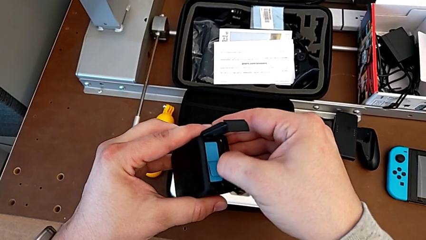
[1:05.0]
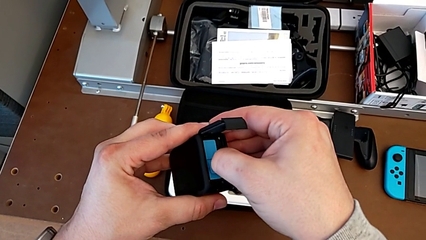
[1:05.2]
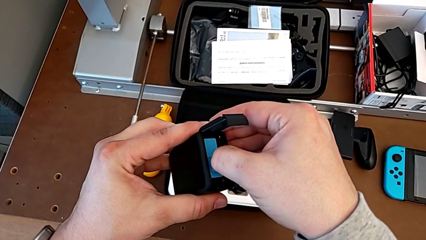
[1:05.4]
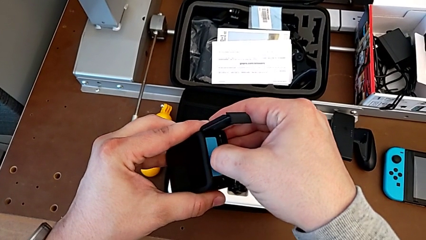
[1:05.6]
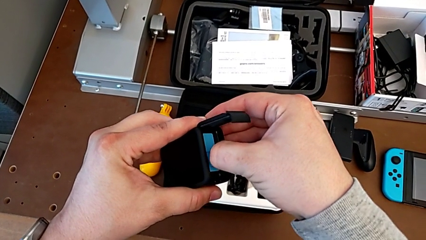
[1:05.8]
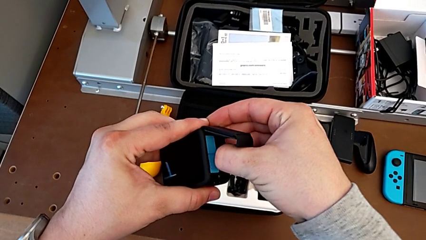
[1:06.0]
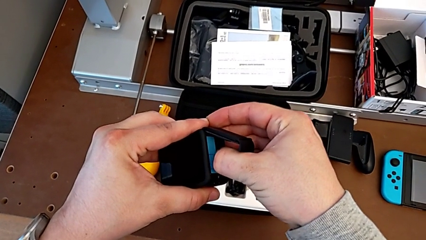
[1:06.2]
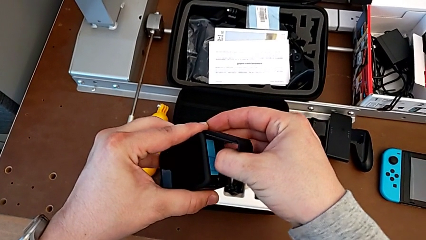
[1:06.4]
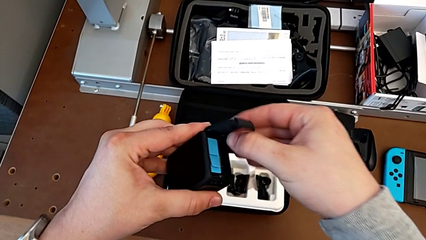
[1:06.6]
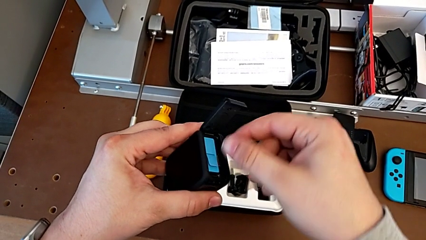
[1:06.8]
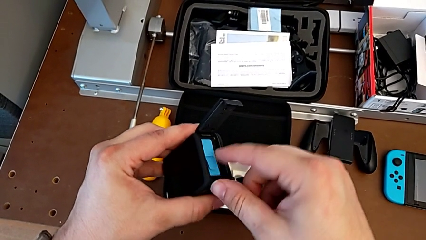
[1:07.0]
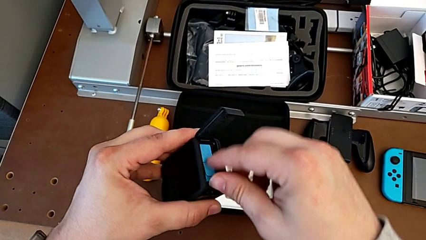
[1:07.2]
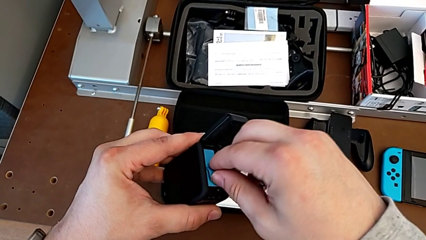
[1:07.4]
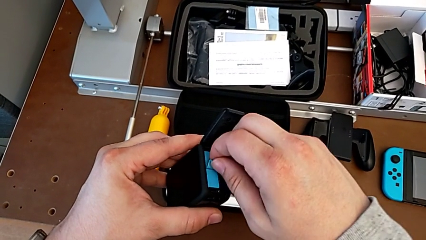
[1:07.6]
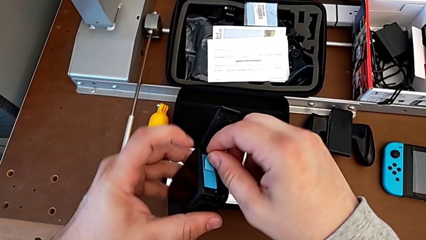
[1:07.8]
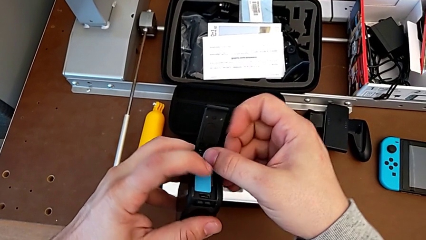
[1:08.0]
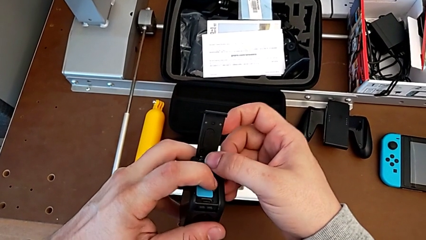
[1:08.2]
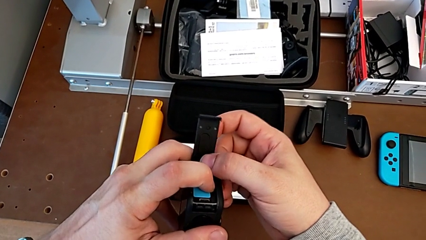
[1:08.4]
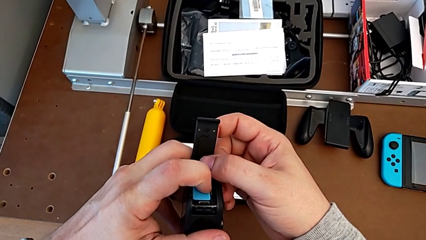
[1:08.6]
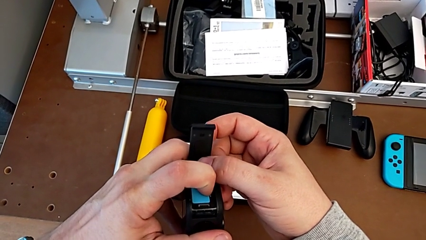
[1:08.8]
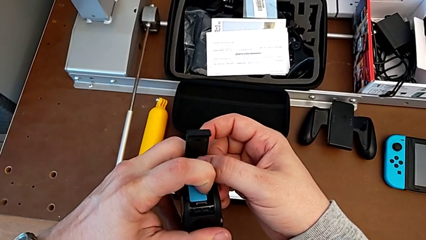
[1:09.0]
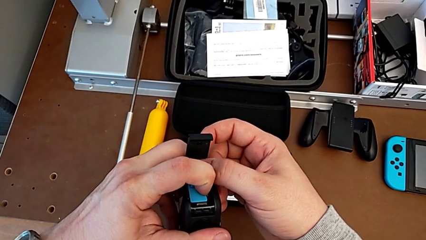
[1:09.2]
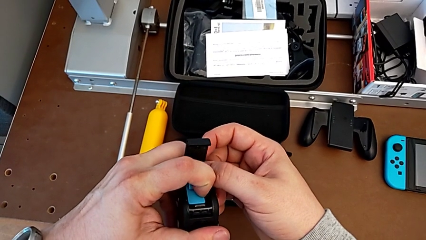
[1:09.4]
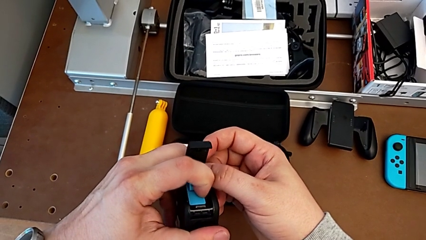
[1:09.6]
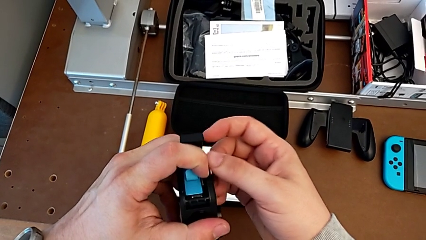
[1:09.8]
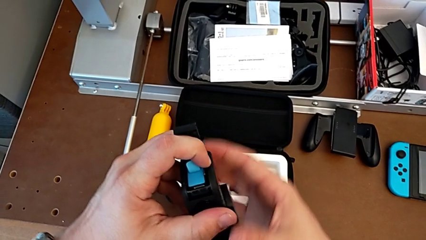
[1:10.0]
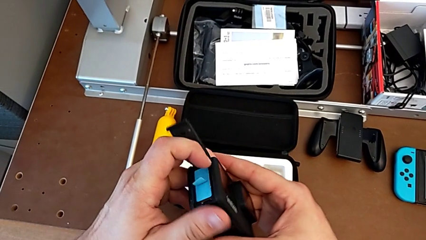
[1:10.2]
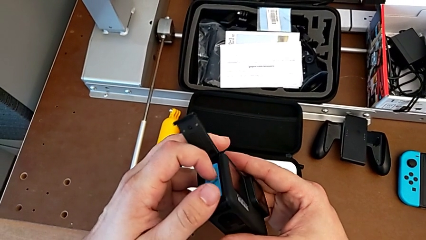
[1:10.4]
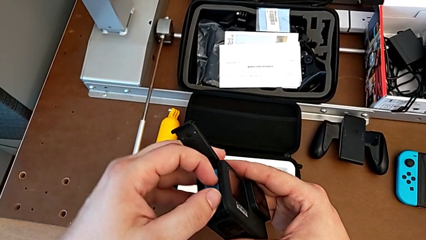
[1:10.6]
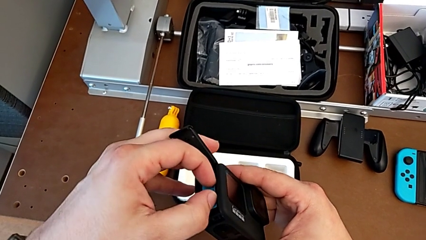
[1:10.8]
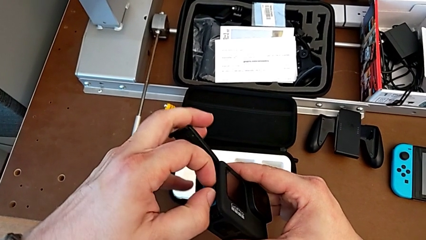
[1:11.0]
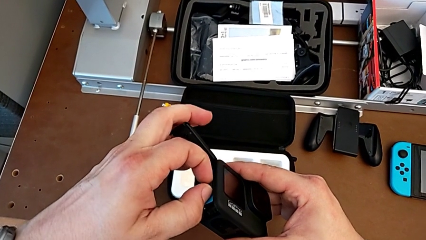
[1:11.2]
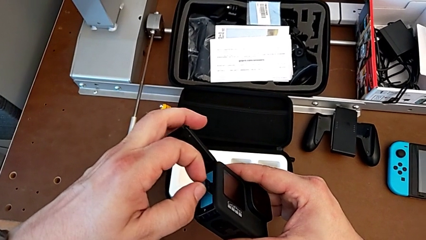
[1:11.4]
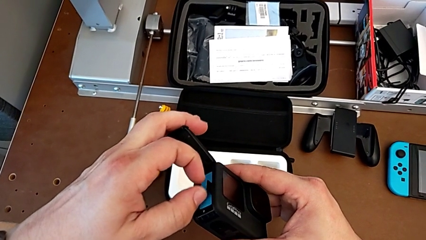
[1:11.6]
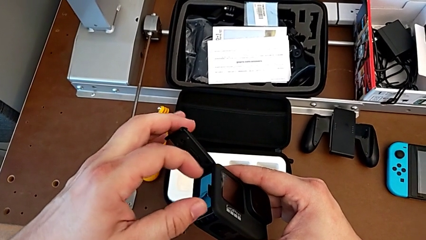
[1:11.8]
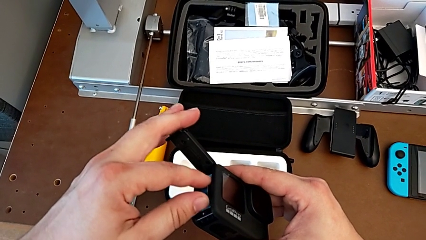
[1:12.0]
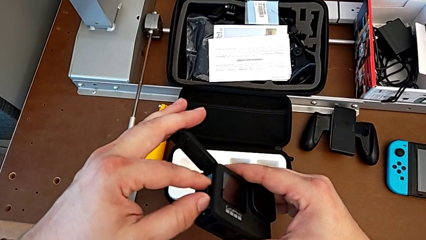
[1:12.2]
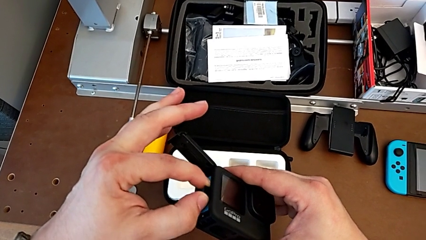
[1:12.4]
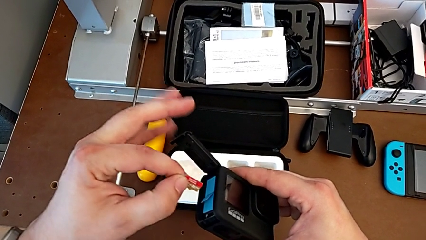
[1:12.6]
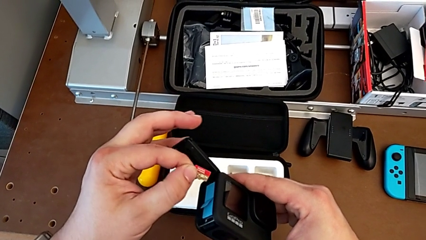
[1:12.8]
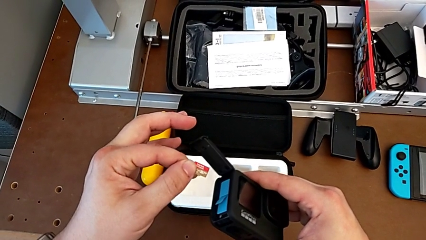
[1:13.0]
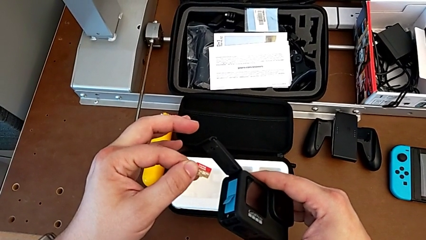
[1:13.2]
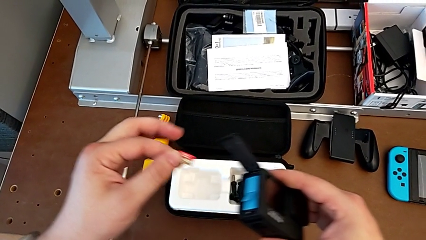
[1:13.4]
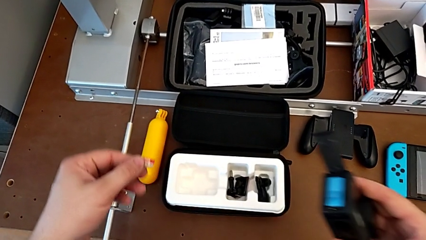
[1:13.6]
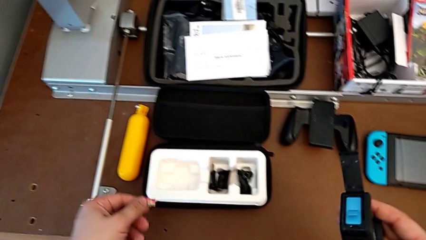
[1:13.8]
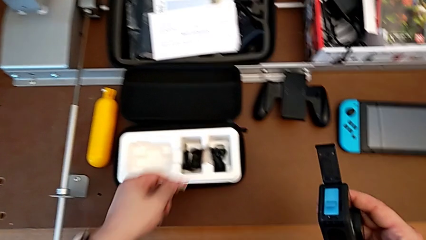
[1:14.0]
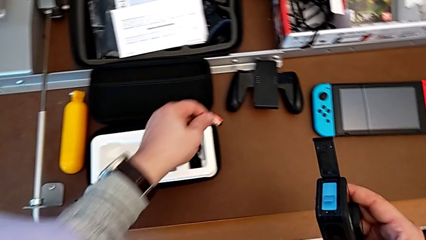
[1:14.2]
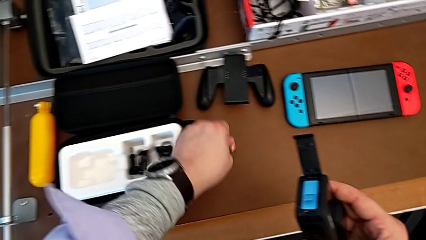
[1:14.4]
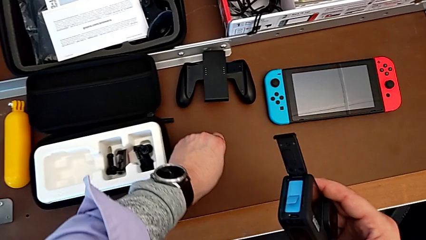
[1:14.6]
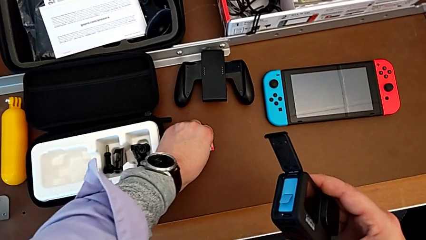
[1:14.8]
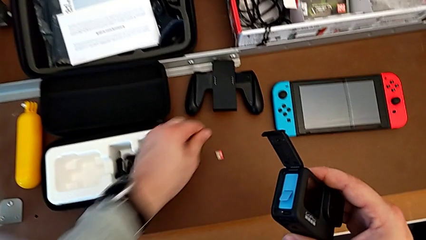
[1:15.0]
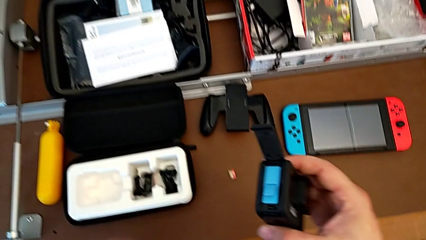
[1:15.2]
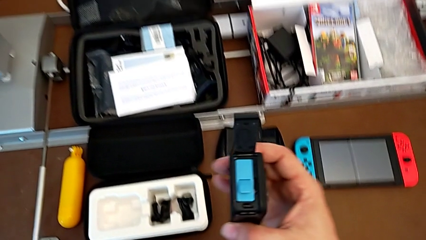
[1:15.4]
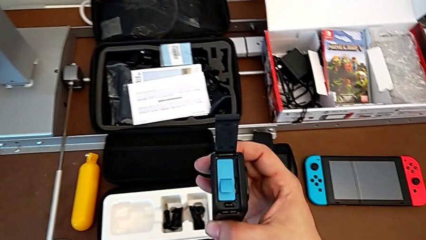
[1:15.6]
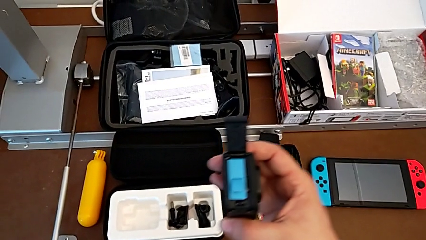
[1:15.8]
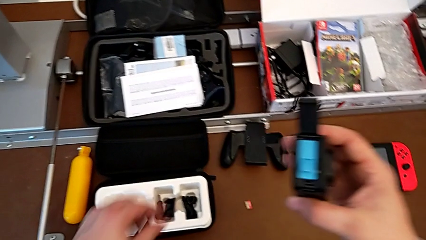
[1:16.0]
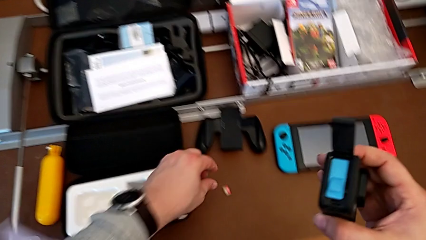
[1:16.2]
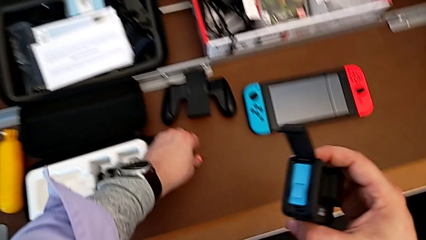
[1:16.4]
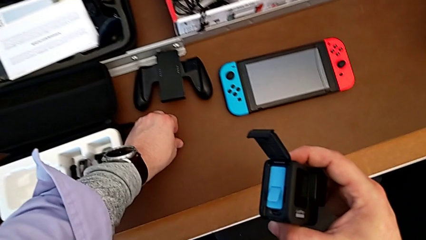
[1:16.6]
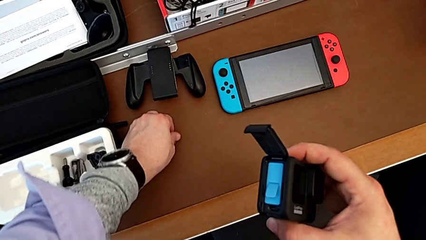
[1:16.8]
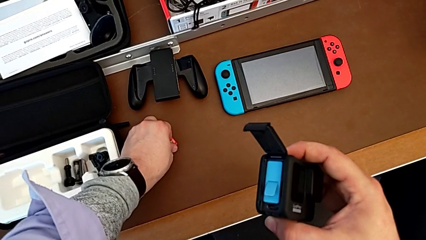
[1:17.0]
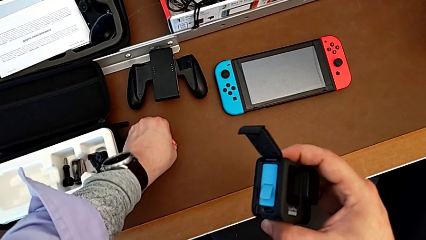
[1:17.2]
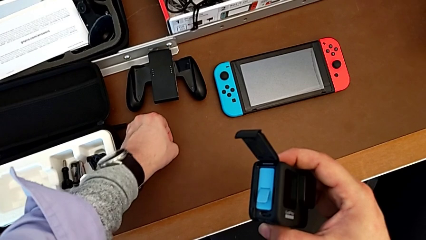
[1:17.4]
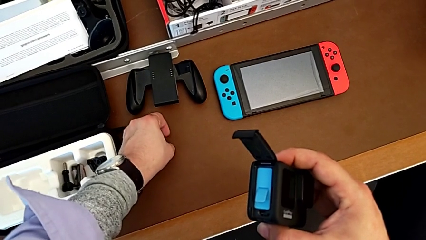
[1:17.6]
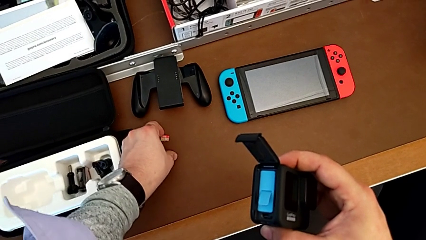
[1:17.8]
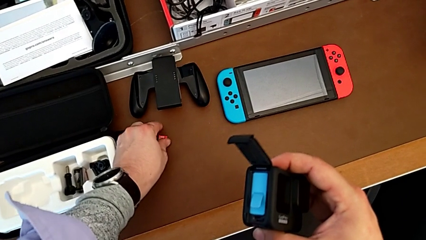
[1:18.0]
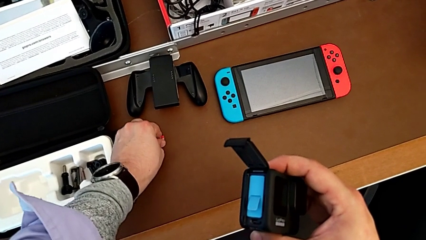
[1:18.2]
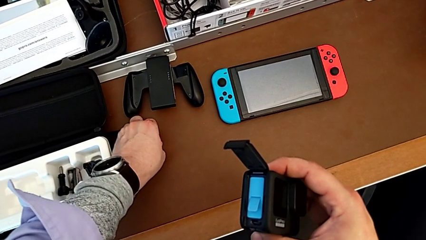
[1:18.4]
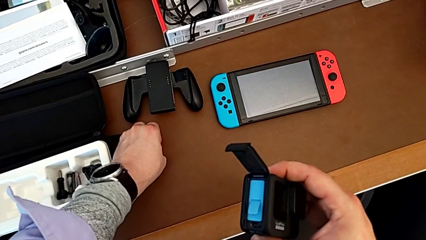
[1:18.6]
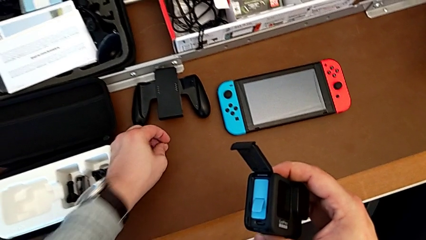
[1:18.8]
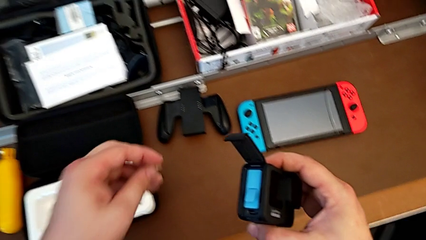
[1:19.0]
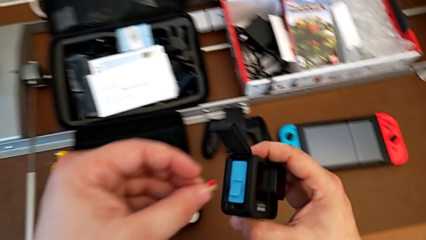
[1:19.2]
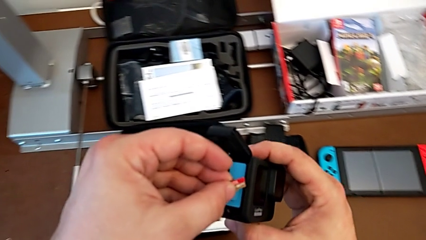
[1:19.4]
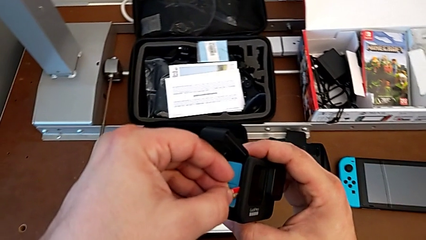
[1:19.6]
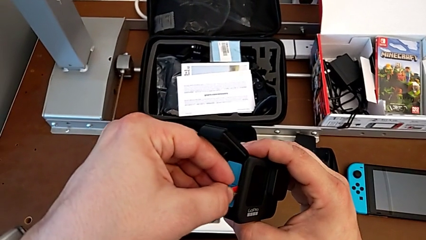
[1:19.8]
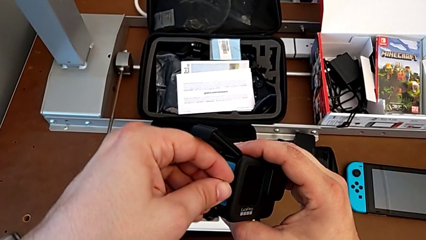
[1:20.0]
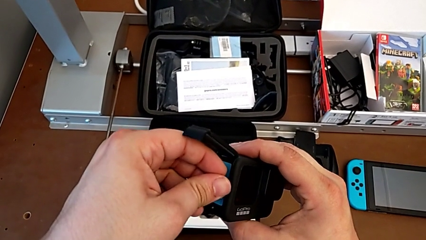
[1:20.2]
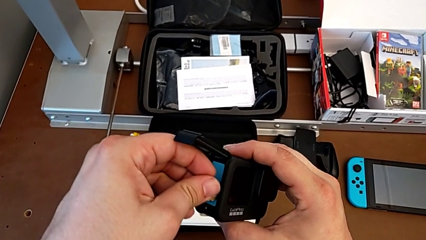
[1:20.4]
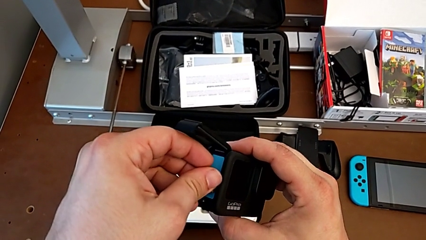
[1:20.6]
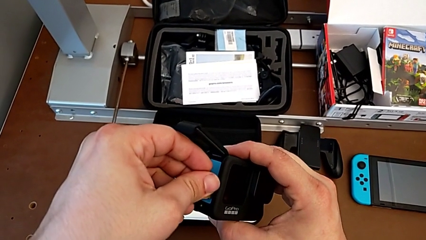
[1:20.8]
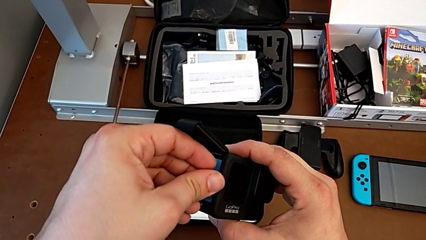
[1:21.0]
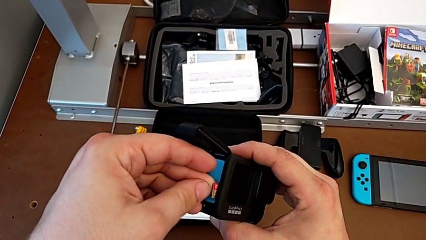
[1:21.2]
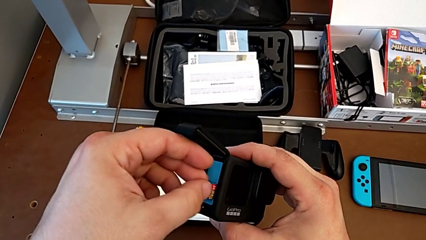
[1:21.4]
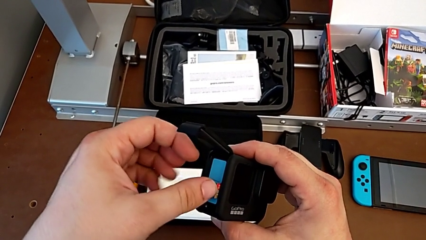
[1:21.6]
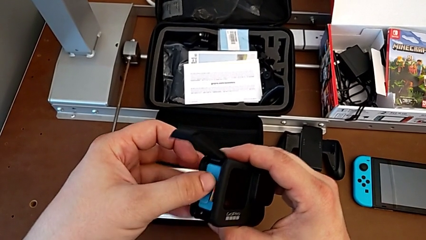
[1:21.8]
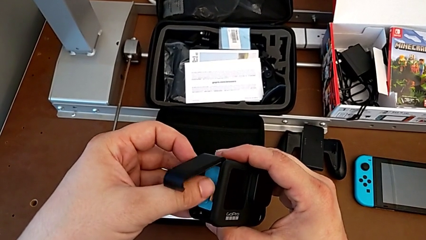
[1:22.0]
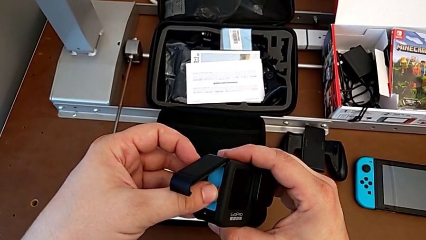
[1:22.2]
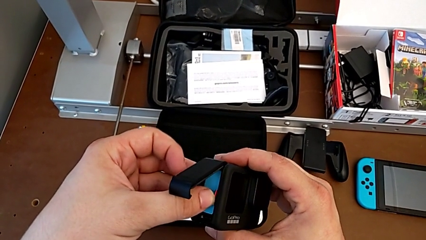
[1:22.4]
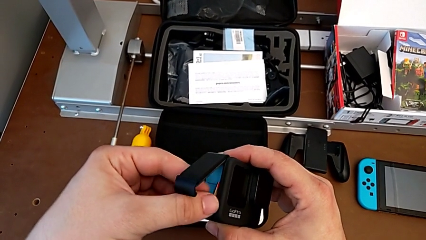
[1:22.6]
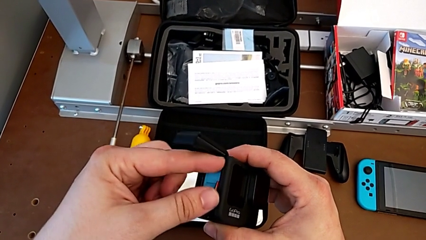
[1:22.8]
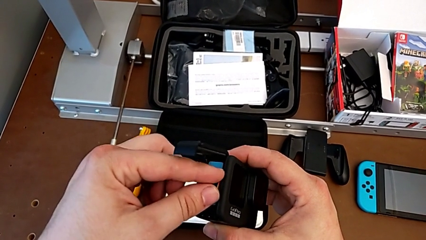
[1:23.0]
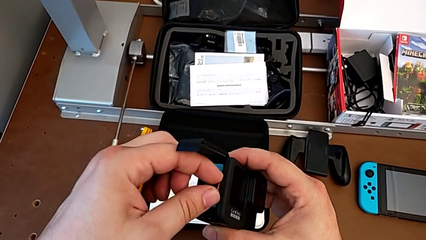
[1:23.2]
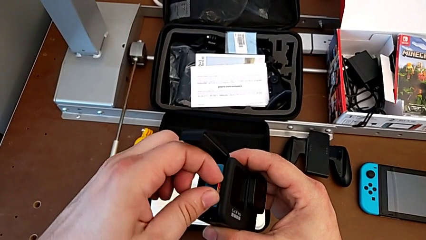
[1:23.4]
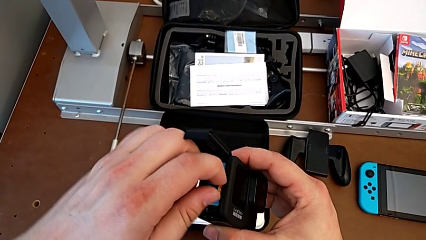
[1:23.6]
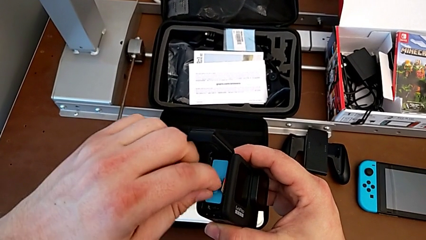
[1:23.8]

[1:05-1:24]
The camera wearer is exchanging an SD card. They keep withdrawing the SD card, place it, grab the GoPro, lift the SD card and wrongly insert it.
